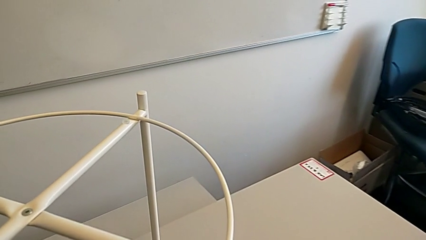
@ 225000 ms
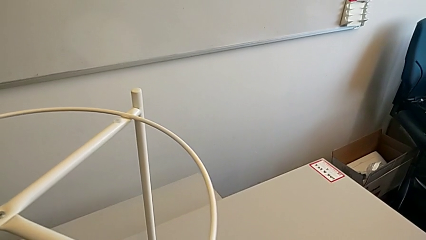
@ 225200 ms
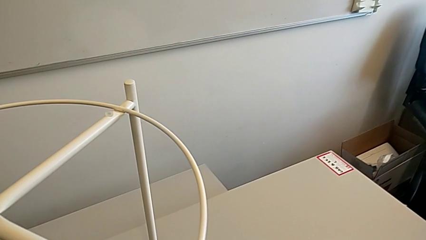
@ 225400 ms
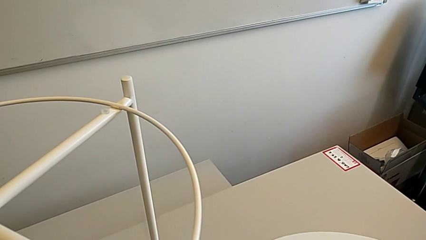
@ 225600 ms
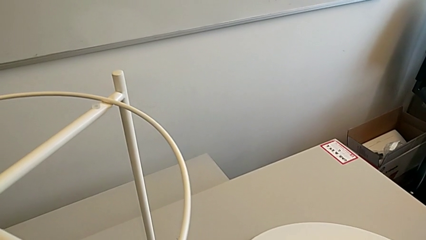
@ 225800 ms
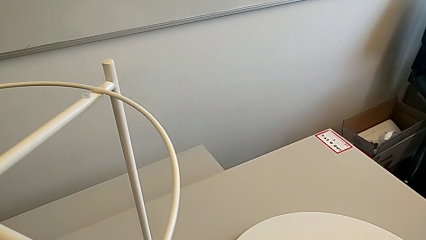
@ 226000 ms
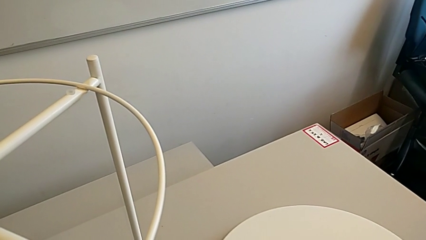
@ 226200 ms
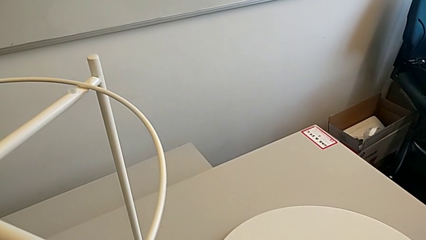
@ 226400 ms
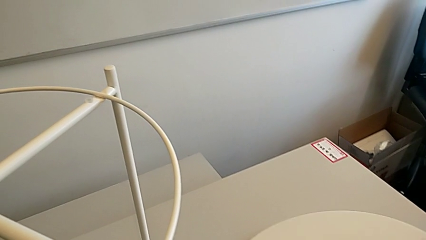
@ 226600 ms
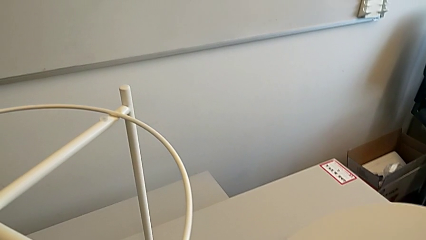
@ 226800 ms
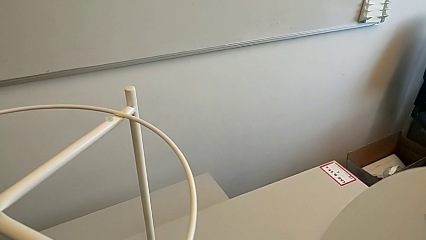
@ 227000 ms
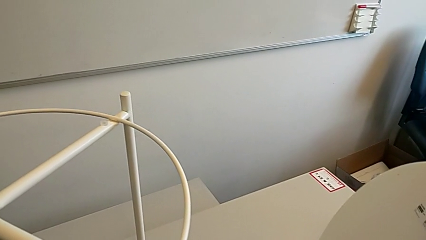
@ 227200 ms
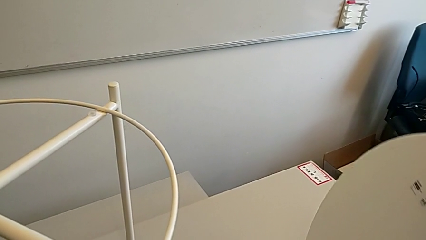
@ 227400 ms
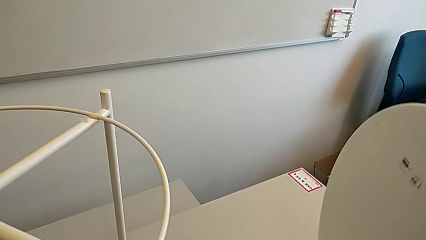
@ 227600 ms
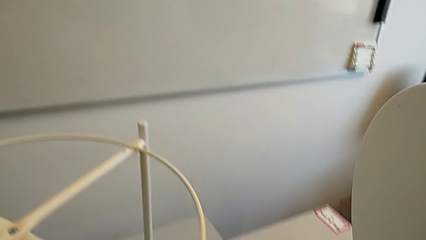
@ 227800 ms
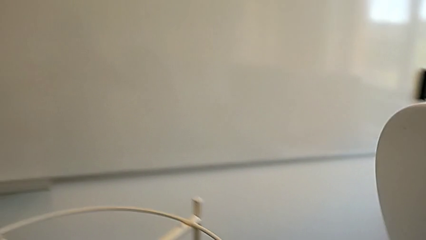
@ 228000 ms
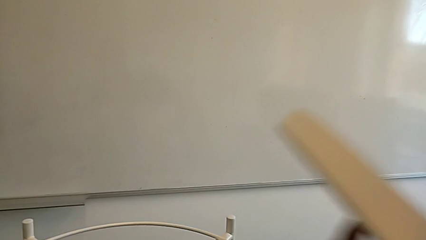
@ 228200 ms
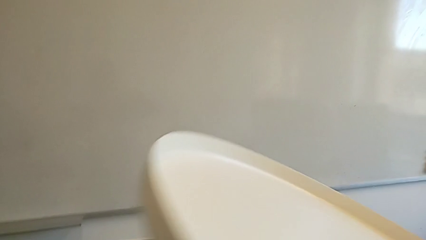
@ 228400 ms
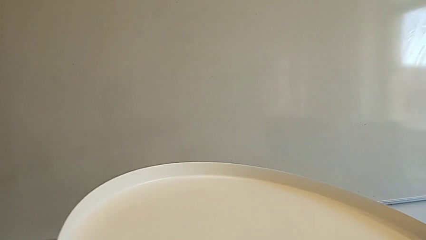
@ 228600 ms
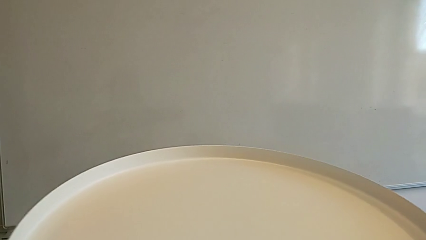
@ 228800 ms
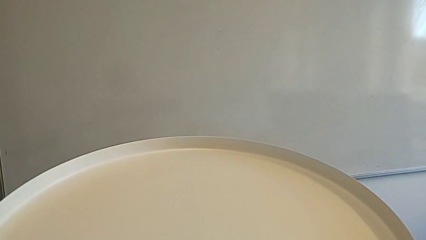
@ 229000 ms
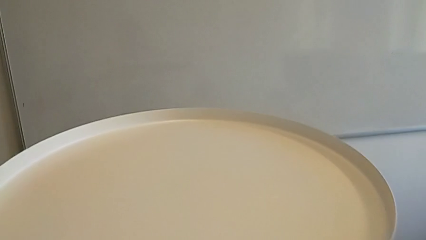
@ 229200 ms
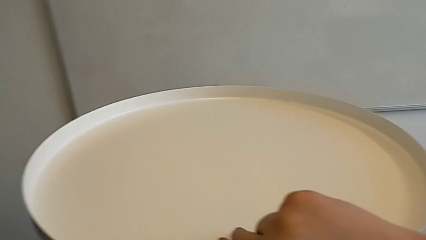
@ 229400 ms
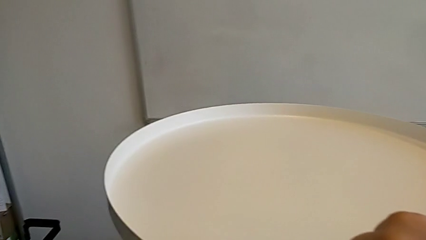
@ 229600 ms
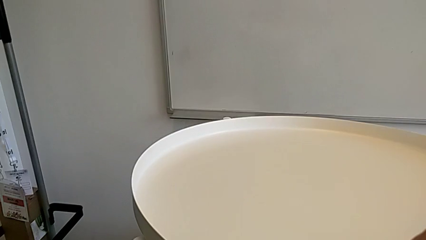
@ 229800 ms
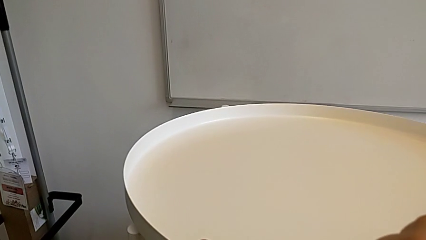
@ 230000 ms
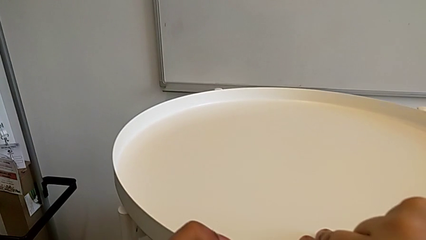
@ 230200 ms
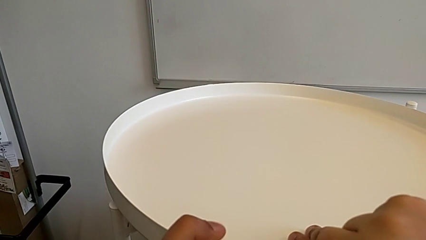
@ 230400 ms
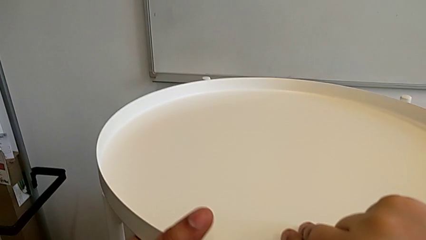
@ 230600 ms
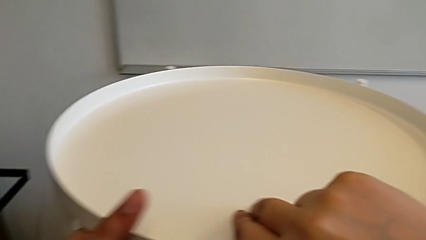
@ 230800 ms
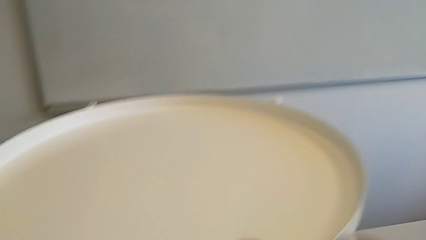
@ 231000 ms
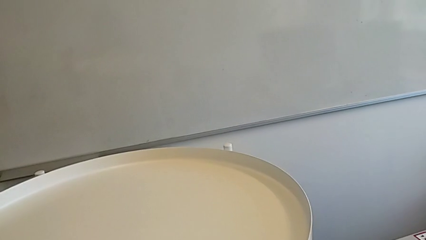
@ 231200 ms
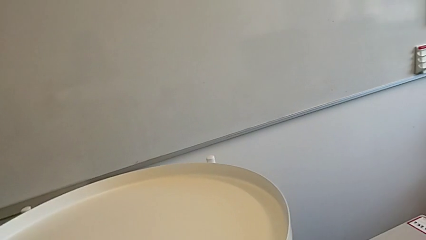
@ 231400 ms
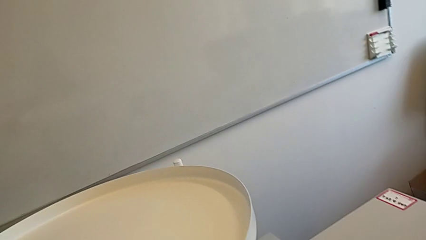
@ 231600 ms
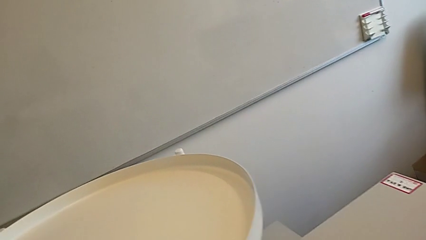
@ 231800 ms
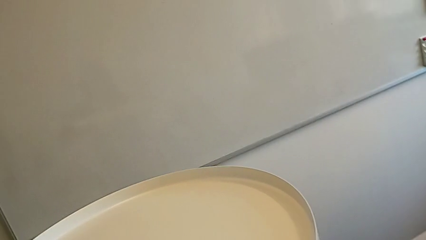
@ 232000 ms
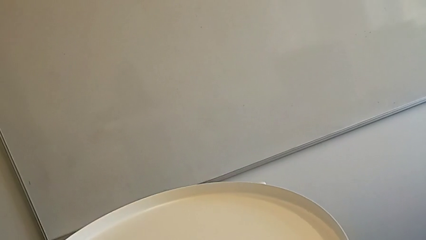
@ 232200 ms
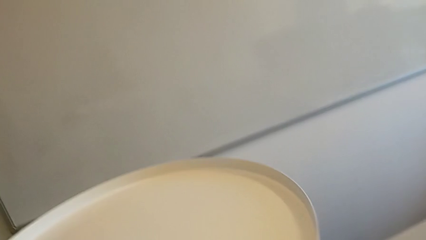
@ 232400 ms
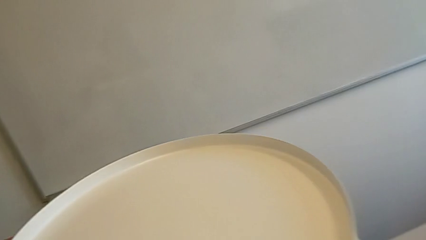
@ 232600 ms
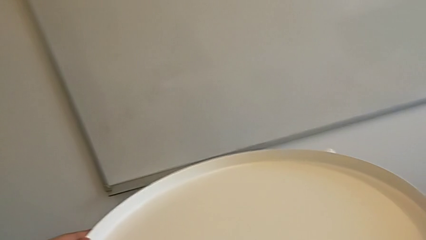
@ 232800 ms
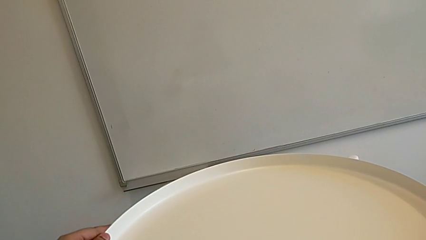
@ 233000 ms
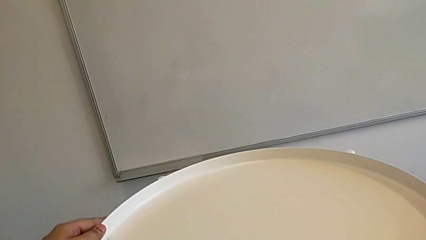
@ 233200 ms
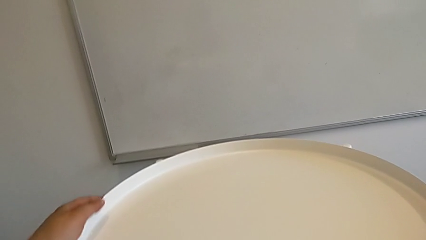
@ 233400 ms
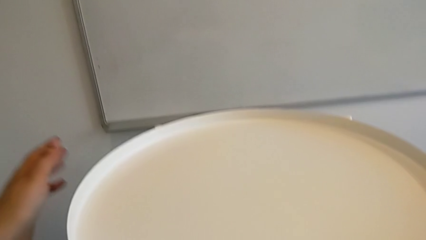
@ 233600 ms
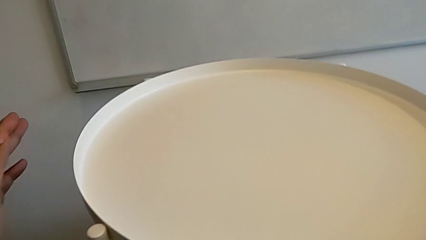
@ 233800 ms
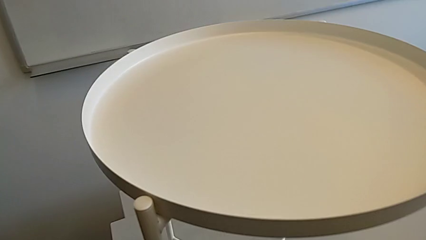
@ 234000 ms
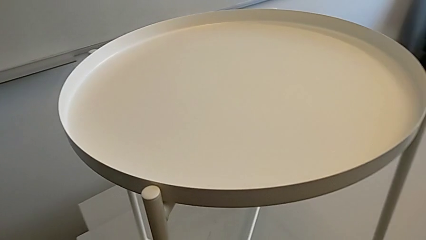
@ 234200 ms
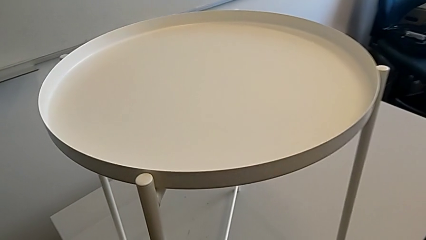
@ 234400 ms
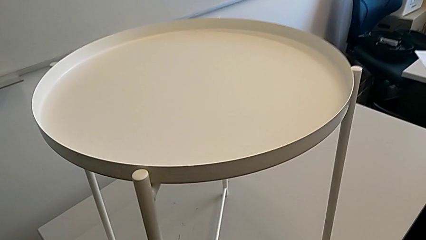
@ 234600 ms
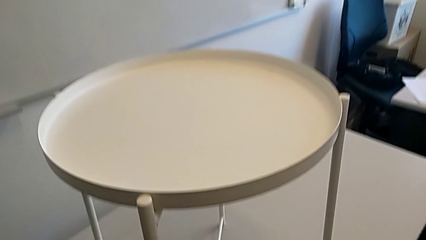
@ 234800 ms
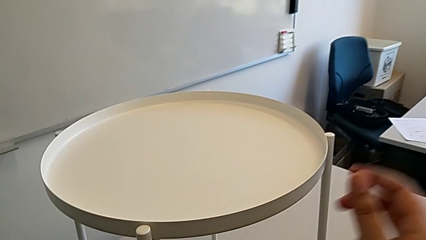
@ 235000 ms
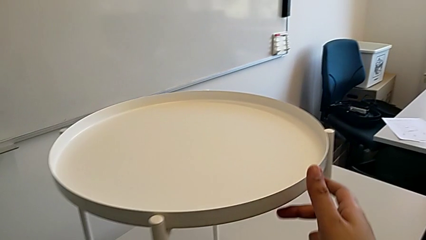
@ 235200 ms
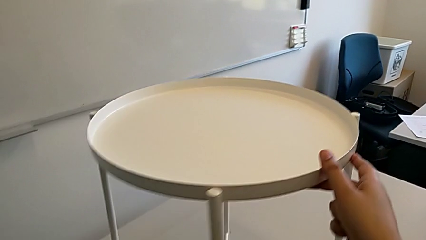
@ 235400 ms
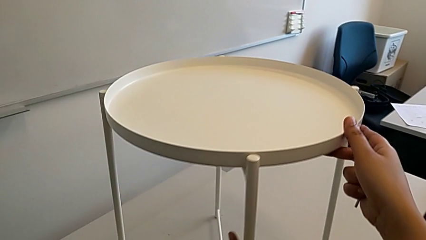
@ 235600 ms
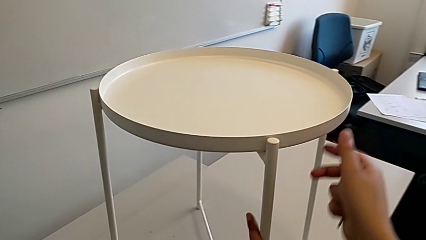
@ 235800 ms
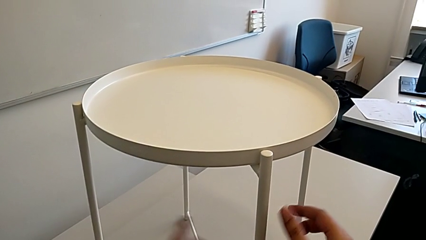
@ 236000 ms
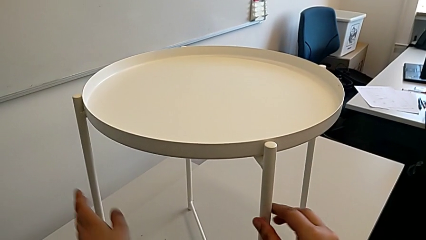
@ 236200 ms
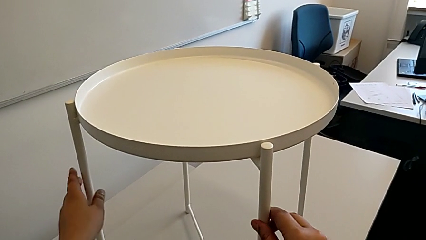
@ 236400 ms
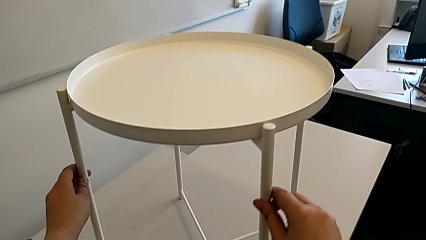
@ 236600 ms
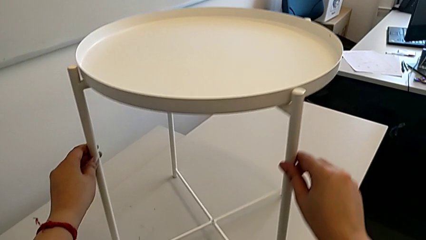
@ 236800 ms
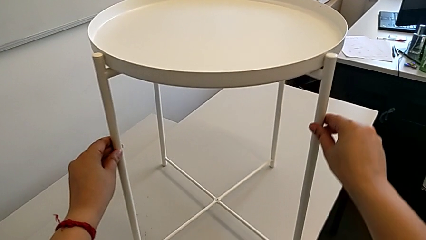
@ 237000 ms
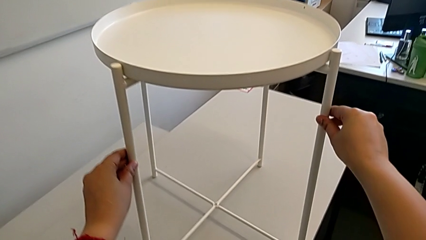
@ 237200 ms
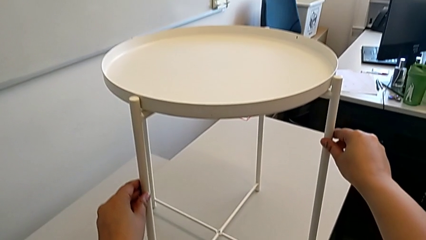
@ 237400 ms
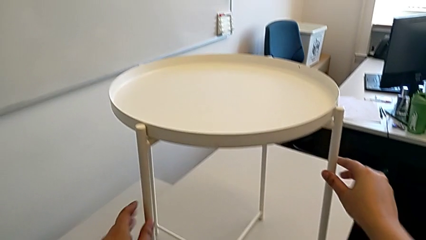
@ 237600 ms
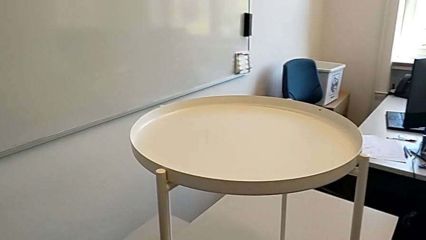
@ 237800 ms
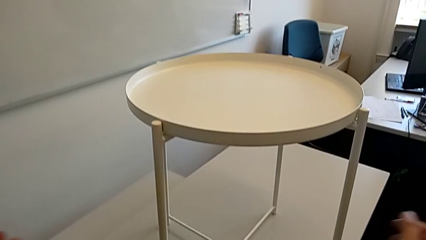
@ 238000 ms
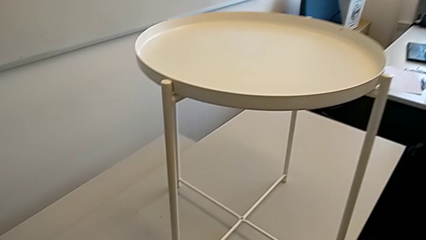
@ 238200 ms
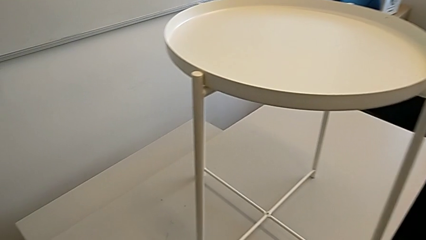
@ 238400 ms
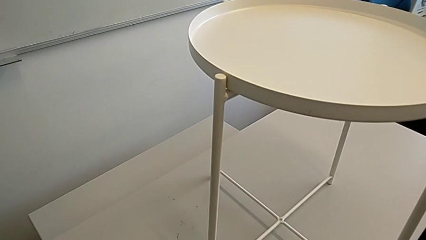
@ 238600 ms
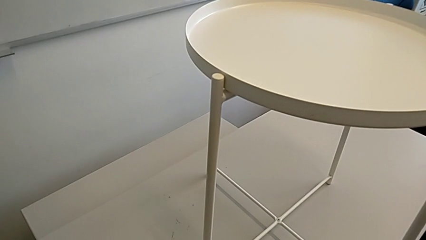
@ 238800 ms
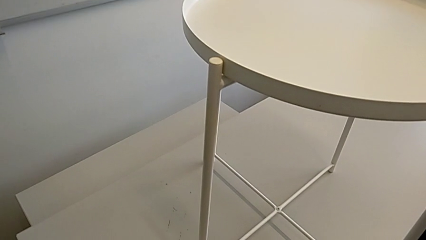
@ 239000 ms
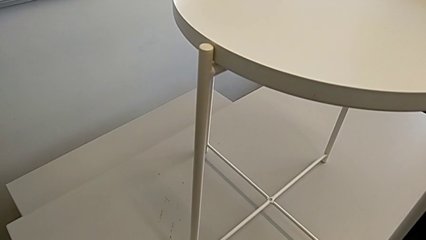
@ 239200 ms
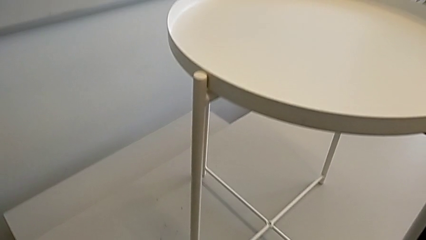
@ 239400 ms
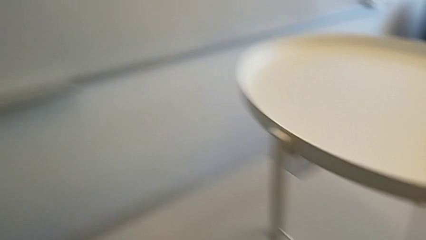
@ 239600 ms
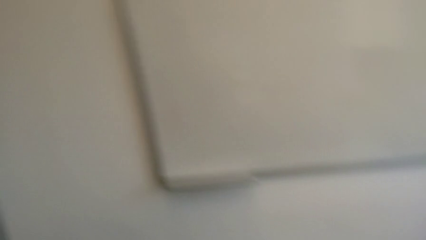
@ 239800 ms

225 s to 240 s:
The camera wearer is placing the tray on the base. They place the tray, grab it, rotate it, align the tray, rotate the tray table and place the Allen wrench.
